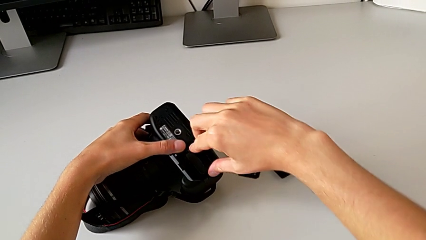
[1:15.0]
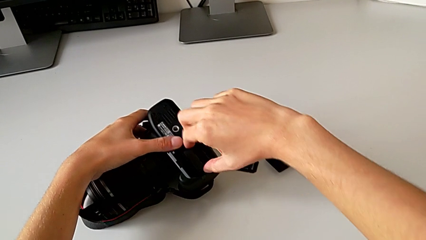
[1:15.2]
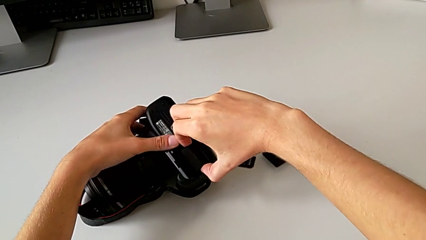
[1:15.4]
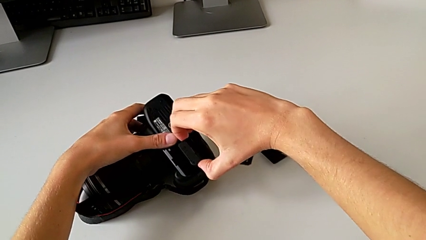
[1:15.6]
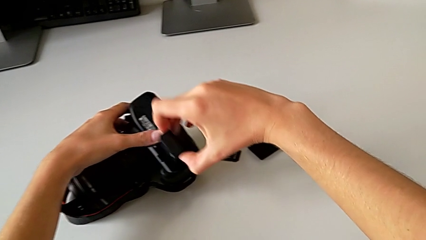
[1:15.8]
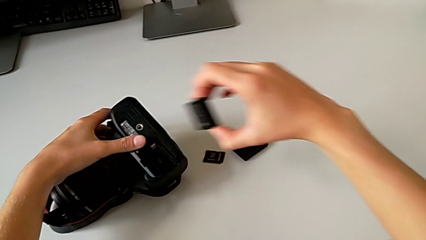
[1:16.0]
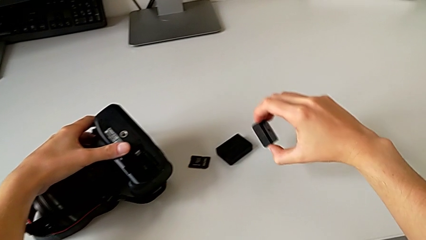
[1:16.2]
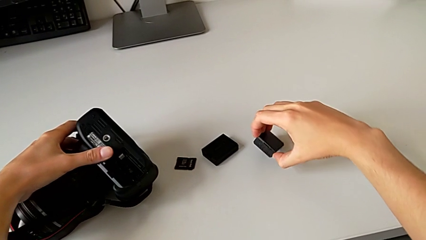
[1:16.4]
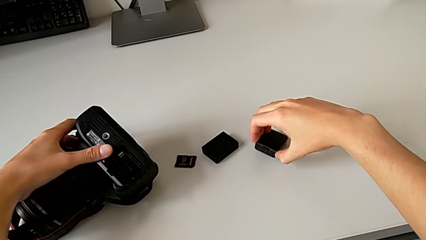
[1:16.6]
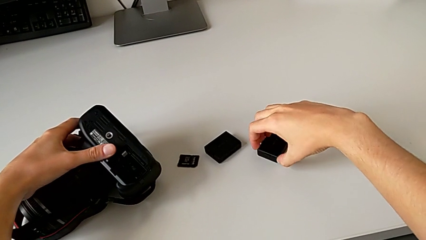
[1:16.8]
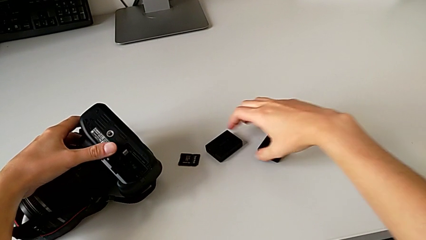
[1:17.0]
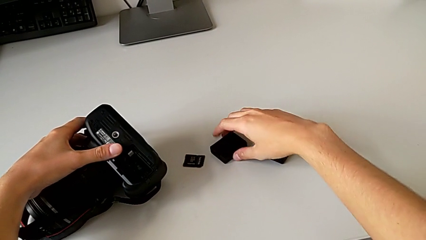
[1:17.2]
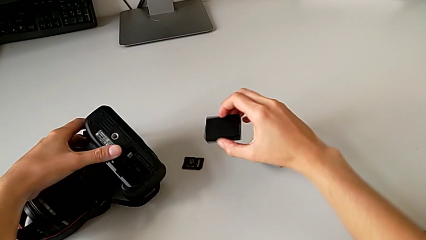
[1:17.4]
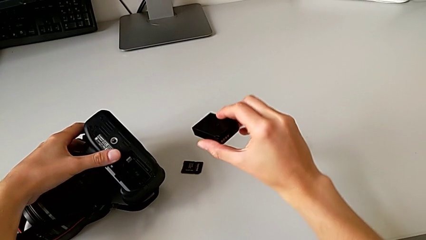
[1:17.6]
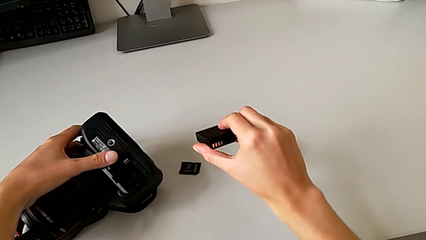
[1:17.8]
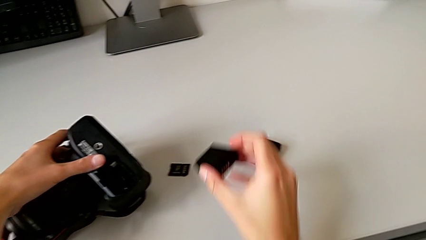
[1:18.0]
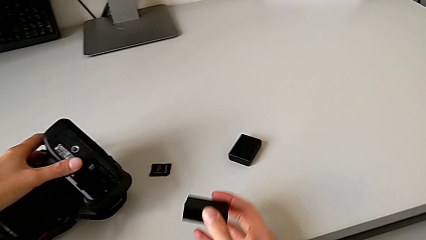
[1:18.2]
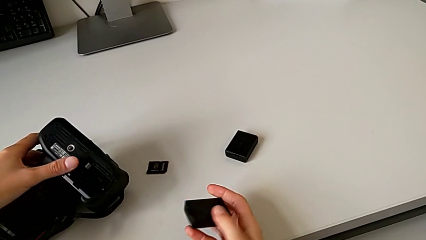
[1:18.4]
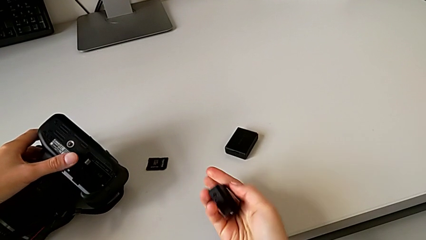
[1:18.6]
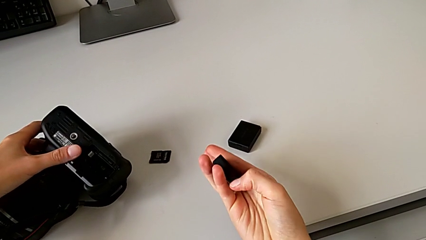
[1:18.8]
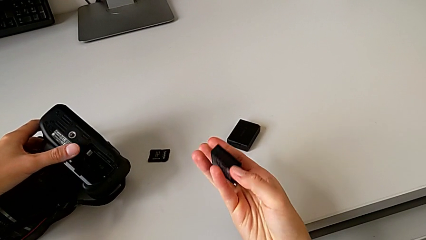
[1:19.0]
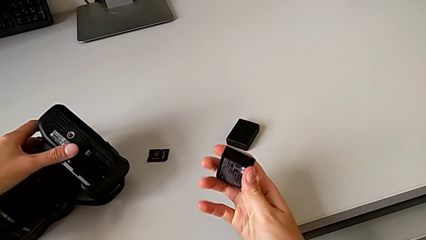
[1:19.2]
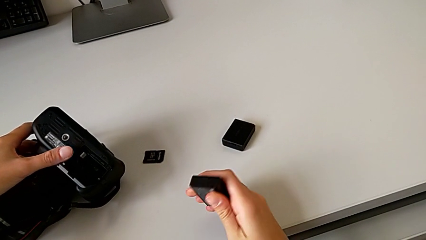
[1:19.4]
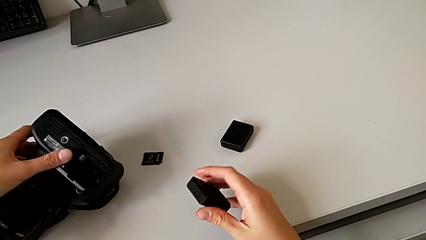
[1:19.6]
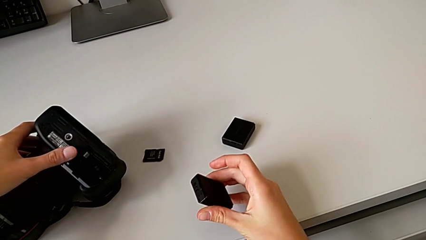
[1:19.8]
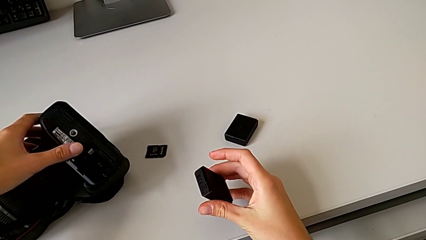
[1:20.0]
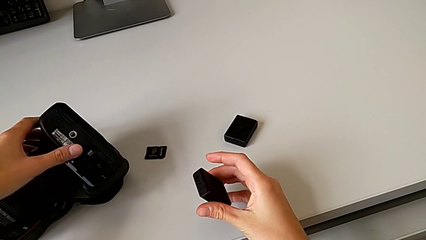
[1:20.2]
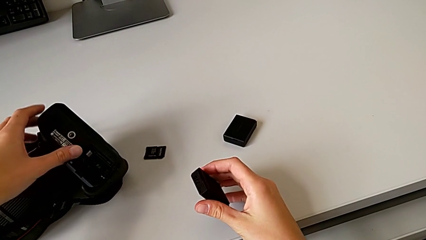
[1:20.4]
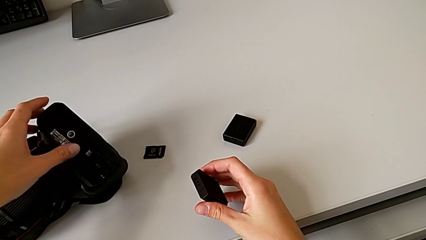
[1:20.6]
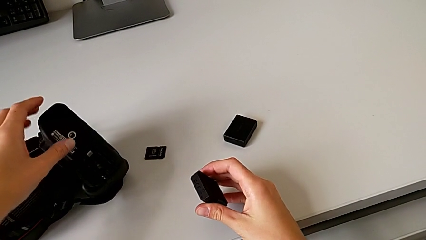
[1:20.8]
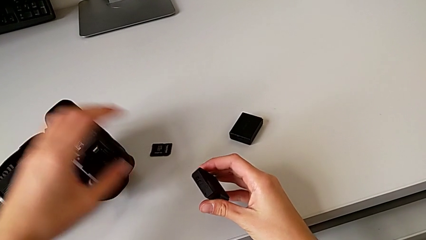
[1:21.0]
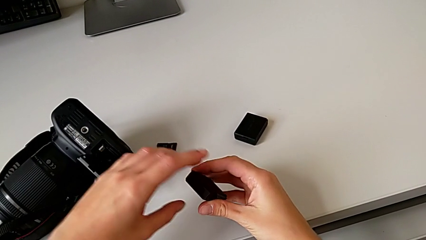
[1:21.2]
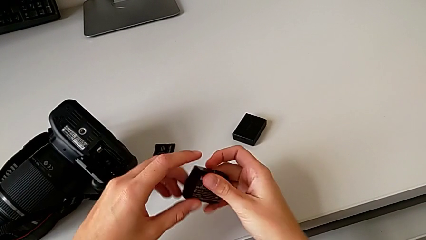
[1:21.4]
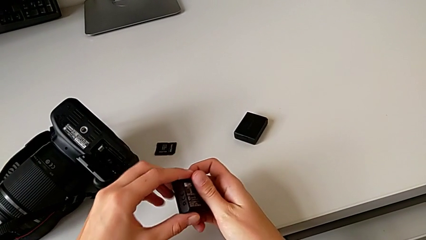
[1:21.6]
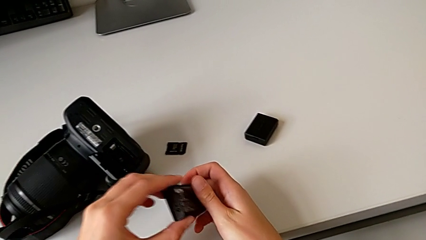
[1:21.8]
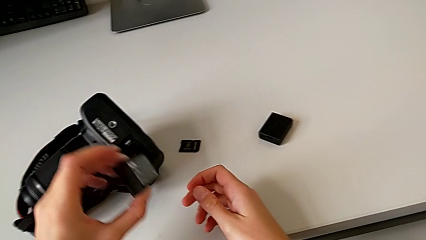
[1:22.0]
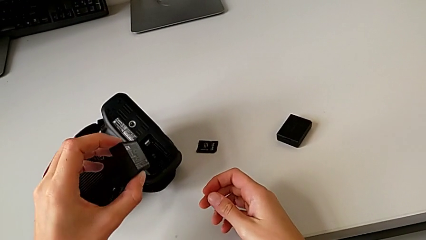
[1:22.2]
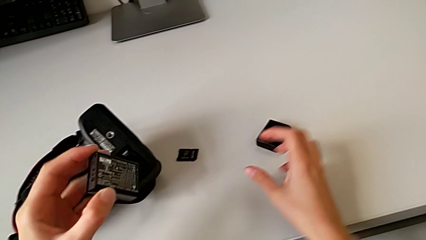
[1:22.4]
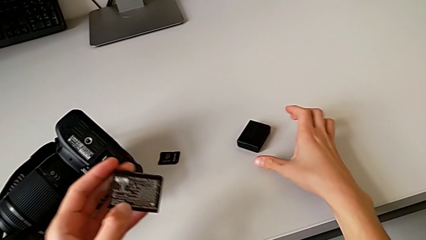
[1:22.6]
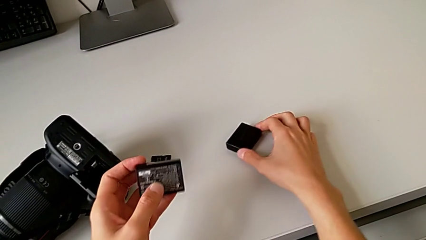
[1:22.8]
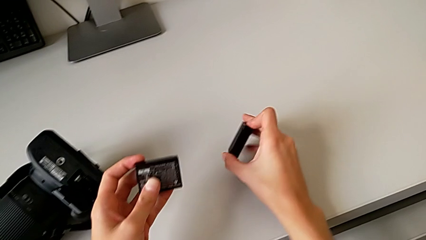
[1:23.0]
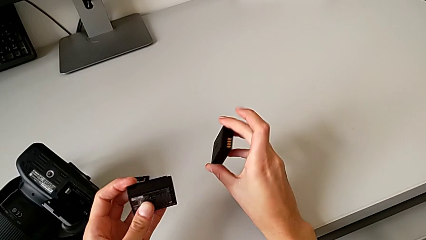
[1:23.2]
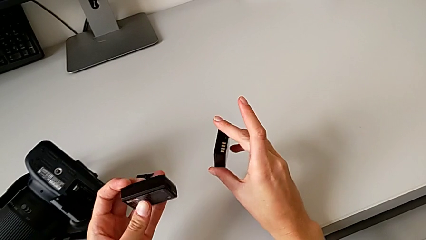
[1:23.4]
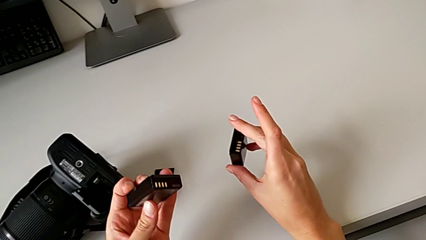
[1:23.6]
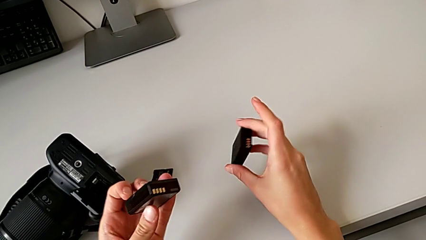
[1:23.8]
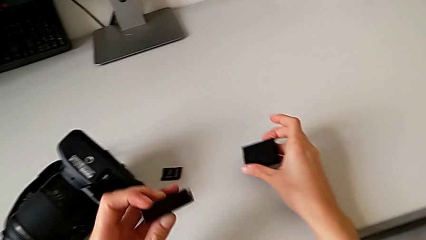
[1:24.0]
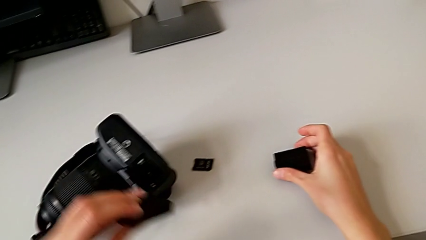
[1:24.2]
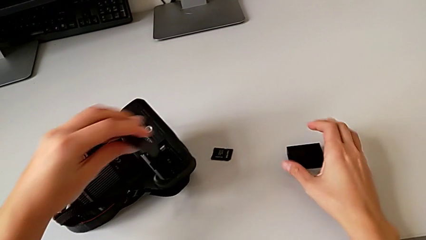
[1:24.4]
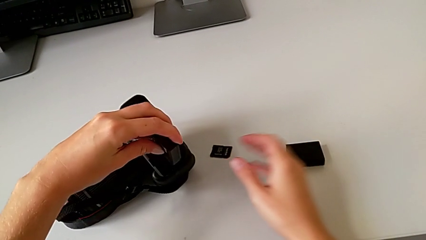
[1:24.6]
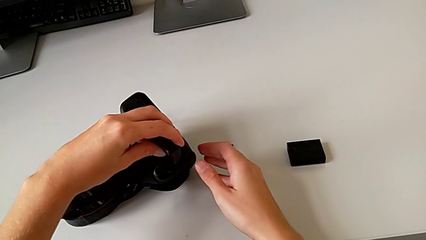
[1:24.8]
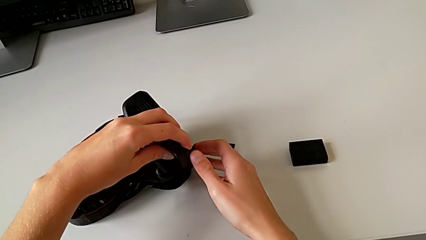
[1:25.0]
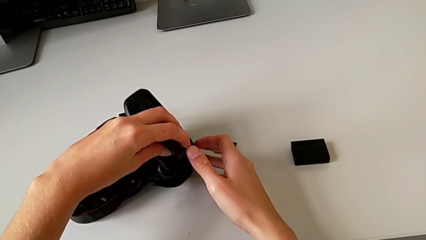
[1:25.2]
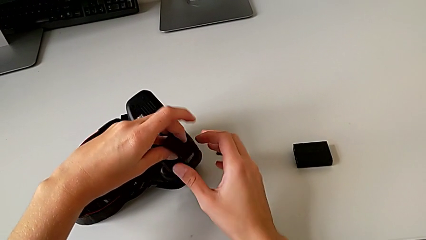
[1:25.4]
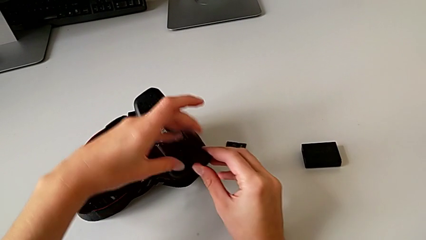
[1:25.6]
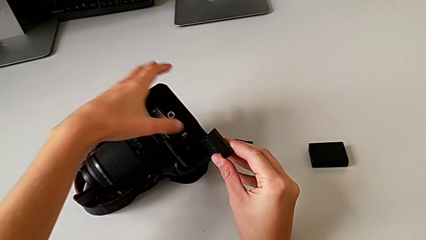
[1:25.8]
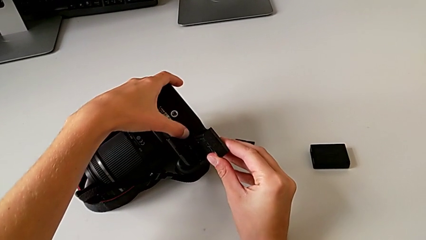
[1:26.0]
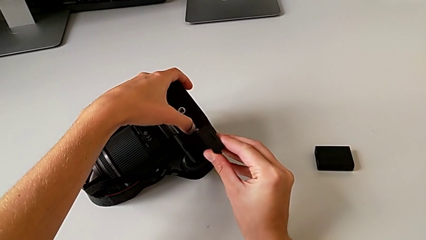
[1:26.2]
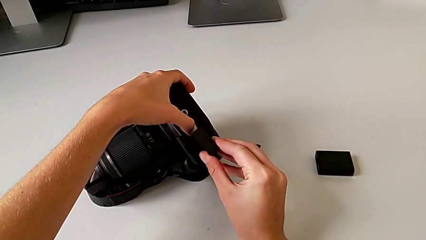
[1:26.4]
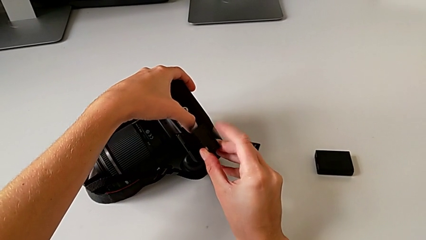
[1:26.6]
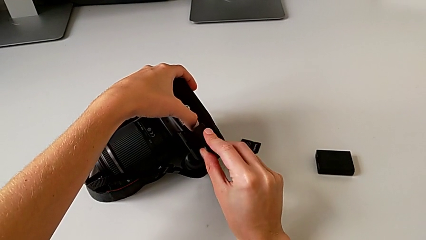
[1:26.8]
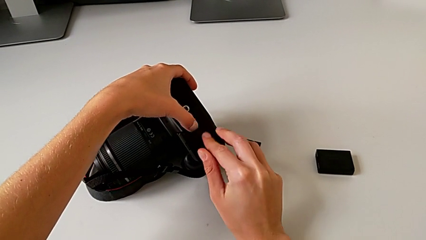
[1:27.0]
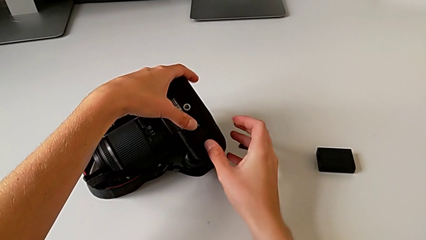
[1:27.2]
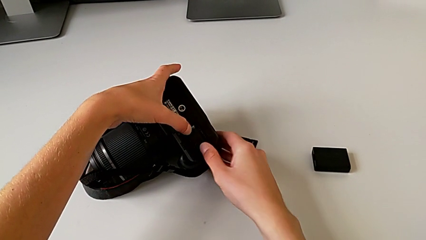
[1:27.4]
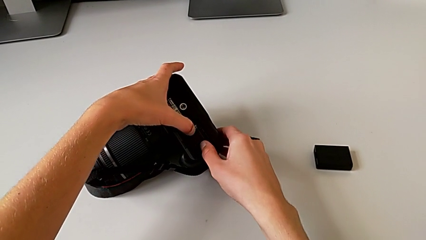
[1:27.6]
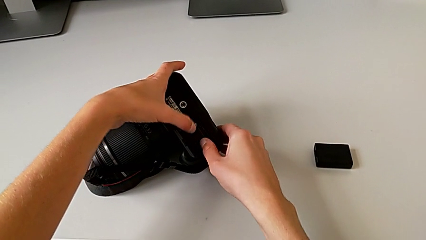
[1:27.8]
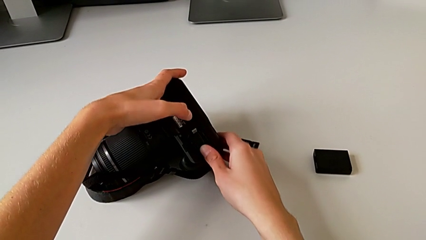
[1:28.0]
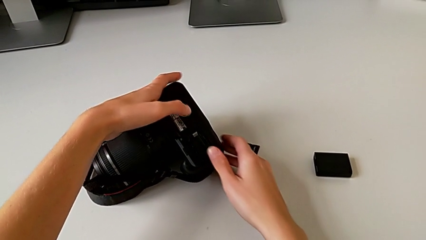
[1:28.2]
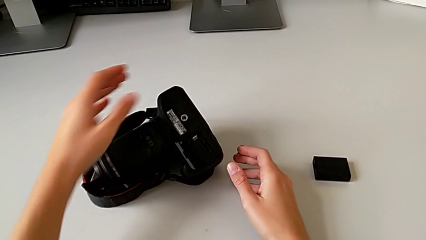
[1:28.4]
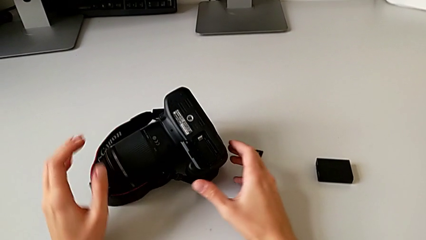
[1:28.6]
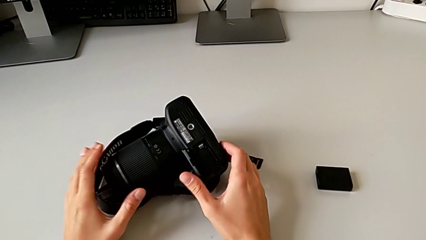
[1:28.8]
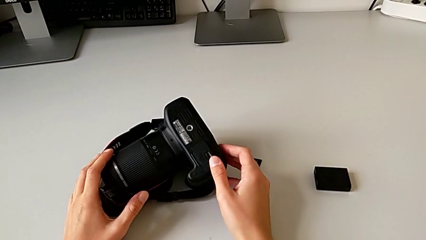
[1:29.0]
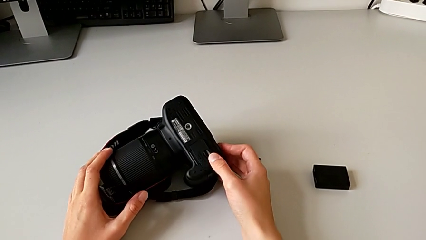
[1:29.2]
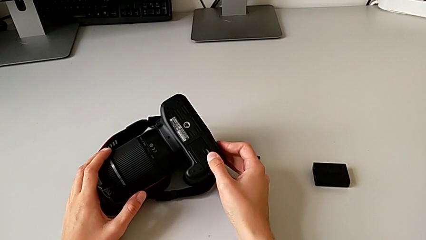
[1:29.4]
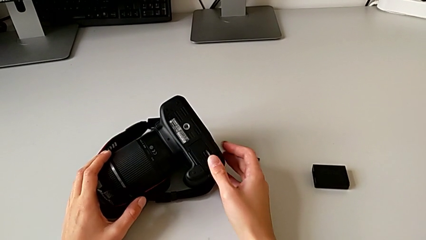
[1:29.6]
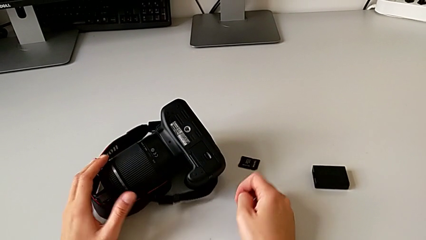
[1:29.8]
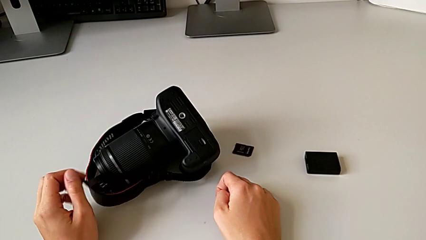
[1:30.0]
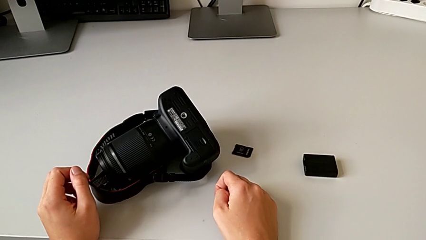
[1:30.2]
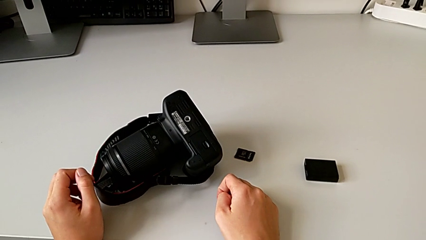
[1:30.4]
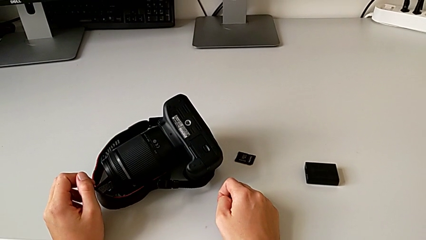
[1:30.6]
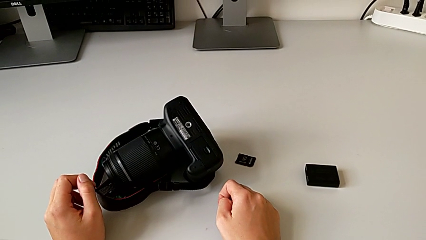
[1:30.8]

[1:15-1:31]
The camera wearer is changing the camera battery. They withdraw the old battery, grab the new battery, lift it, inspect the battery, grab the old battery, lift it, place it with the right hand, insert the new battery with the left hand and close the battery door.
